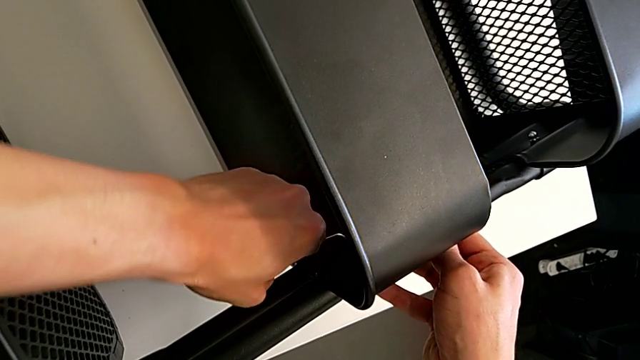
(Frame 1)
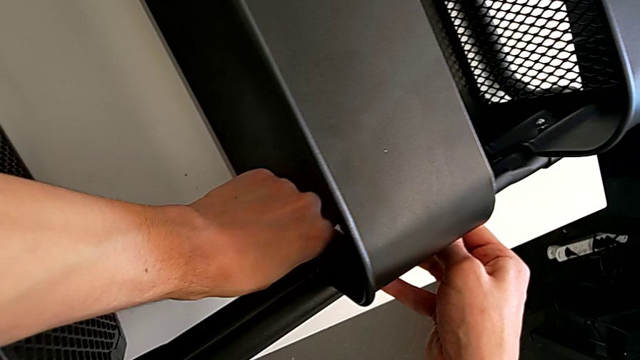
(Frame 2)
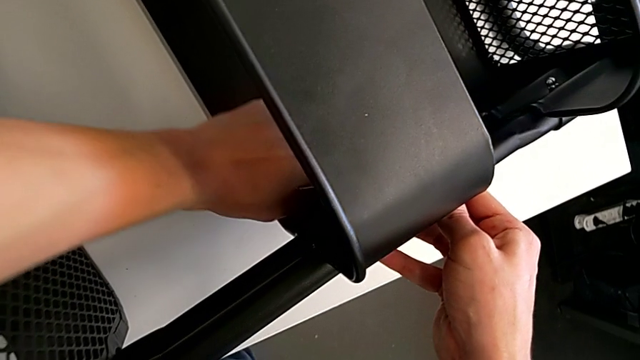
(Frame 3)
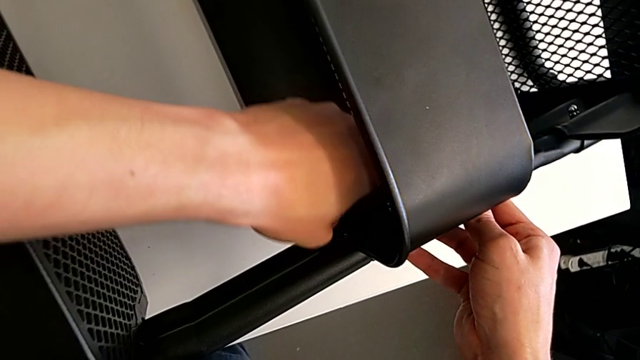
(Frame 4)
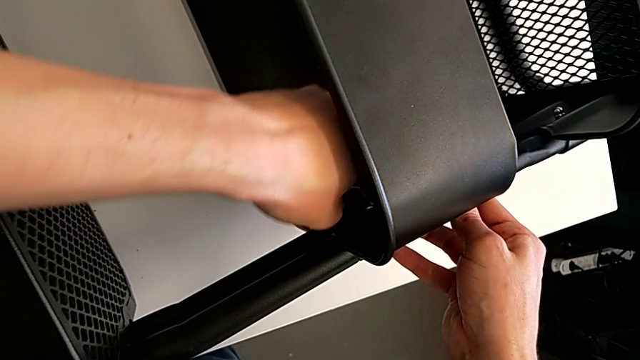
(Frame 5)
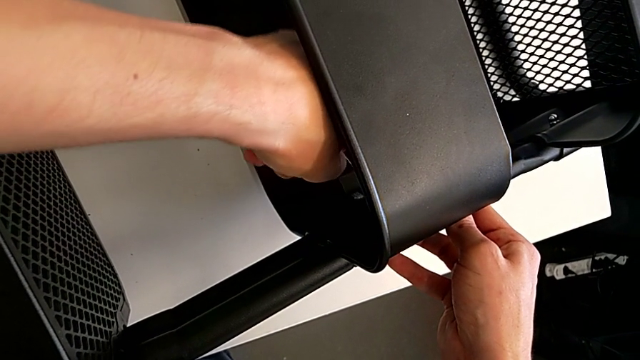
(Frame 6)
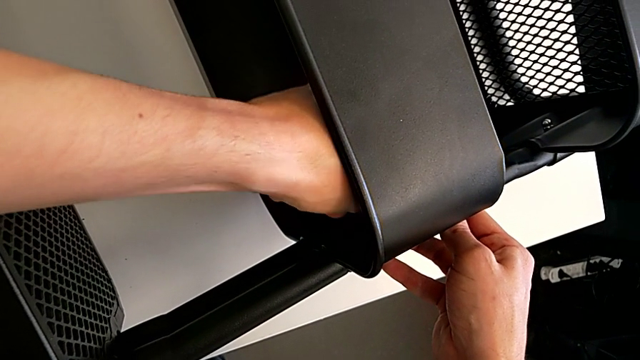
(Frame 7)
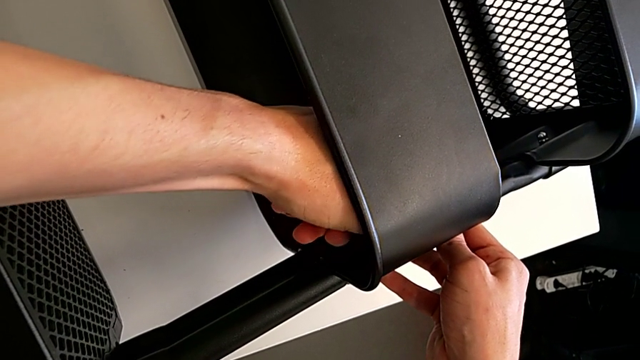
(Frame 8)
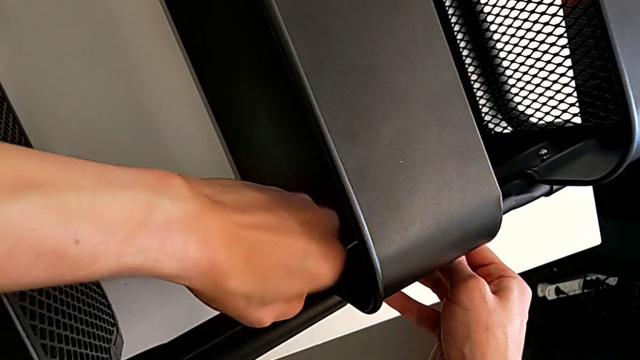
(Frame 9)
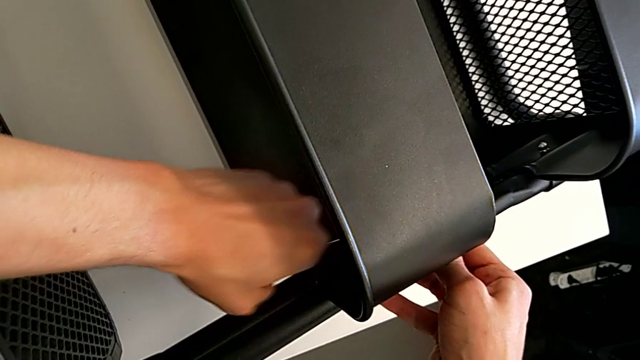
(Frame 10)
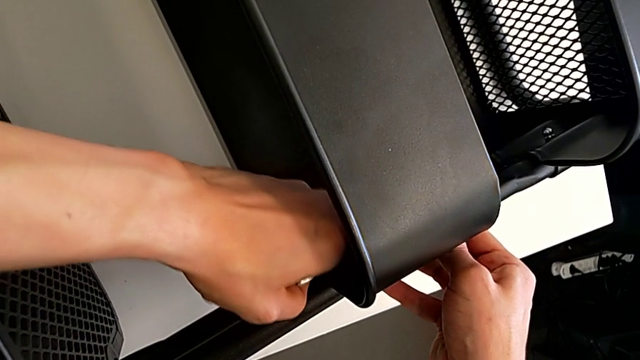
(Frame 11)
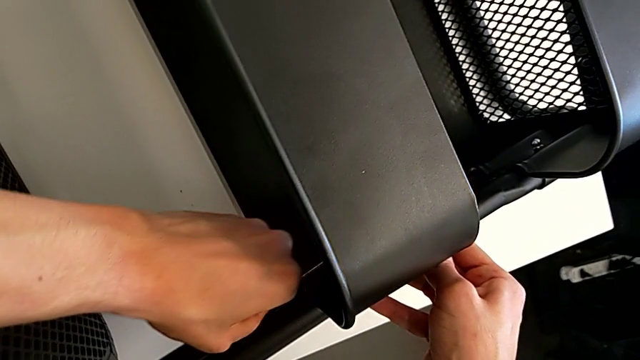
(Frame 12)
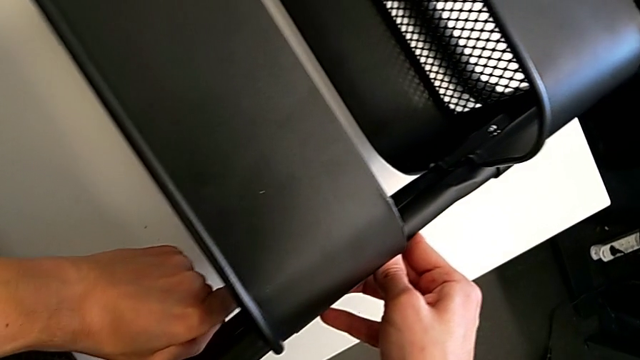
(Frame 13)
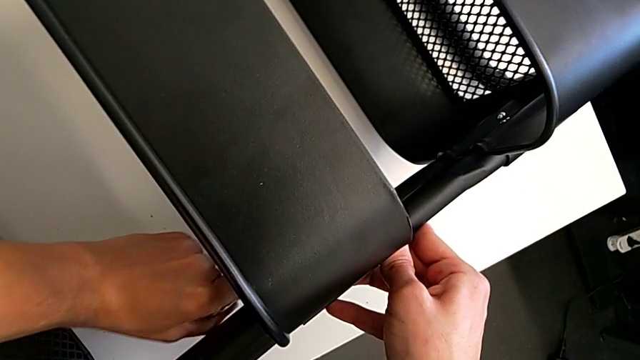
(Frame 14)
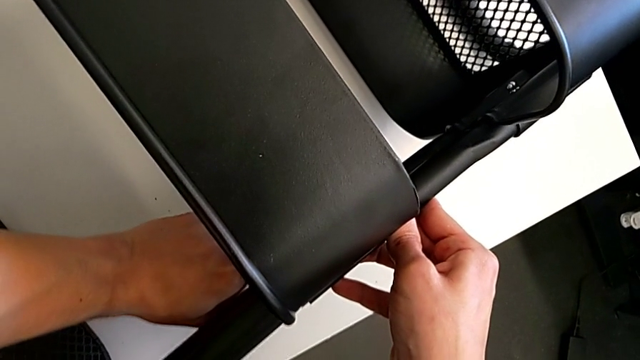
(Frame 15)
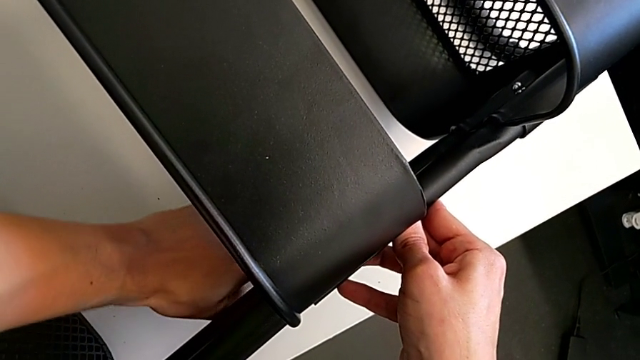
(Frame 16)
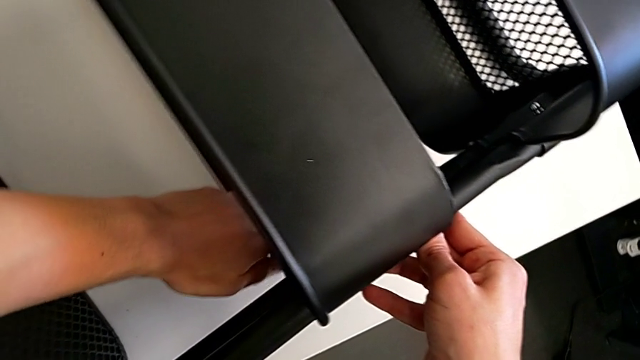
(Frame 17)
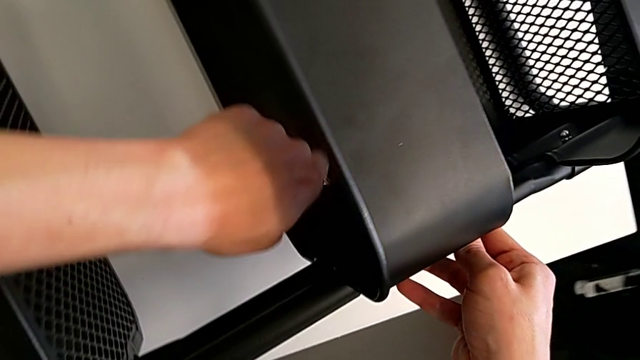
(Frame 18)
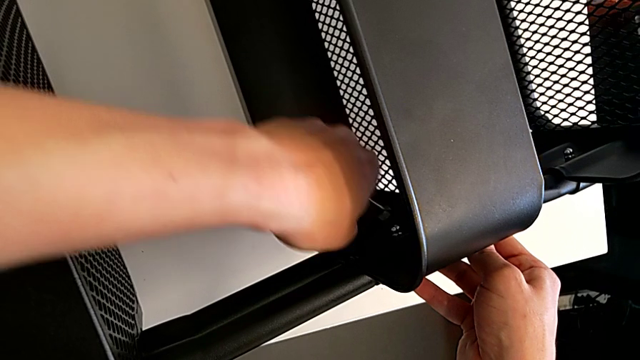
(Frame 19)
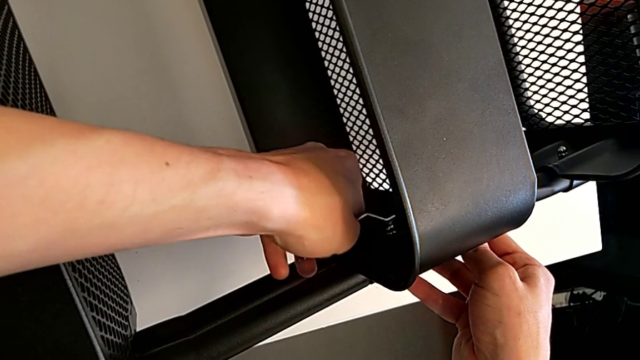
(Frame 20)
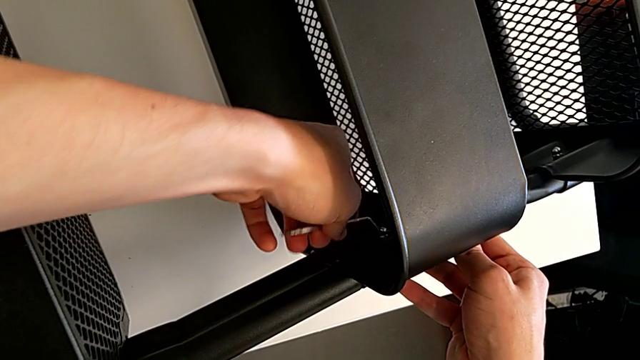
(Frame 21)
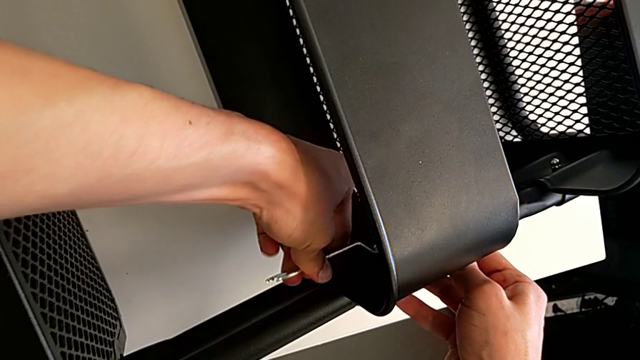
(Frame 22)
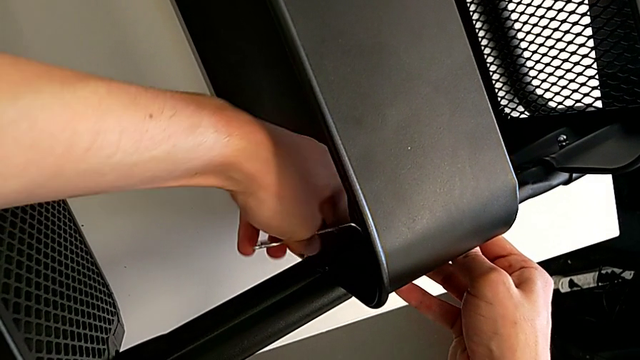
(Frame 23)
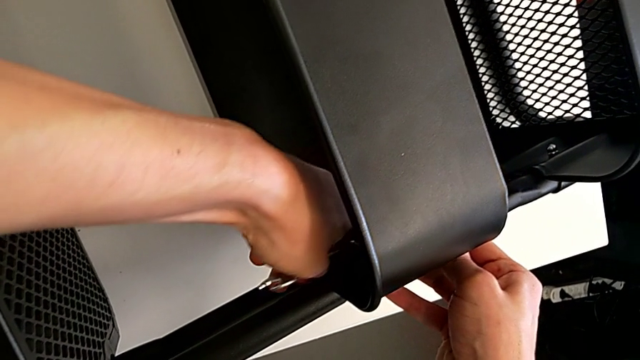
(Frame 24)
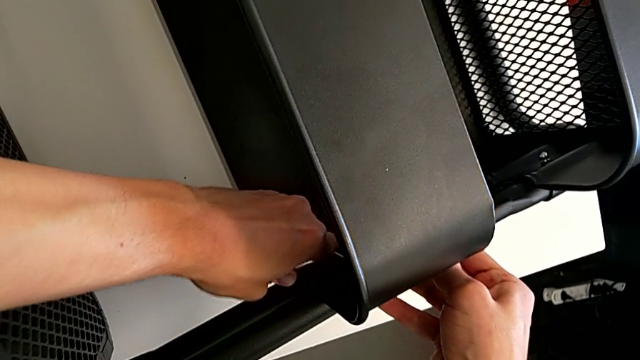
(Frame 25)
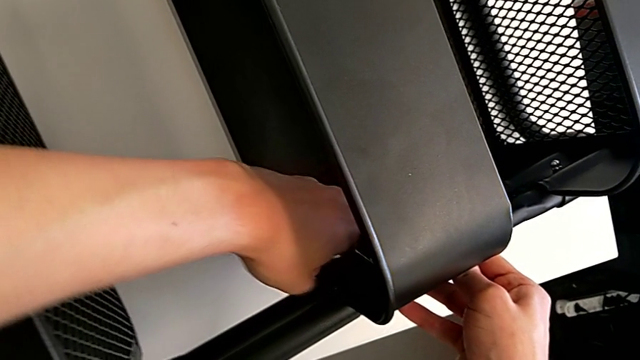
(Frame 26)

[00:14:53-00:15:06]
The camera wearer is assembling the middle tray. They keep screwing the bolt and withdraw the spanner wrench.

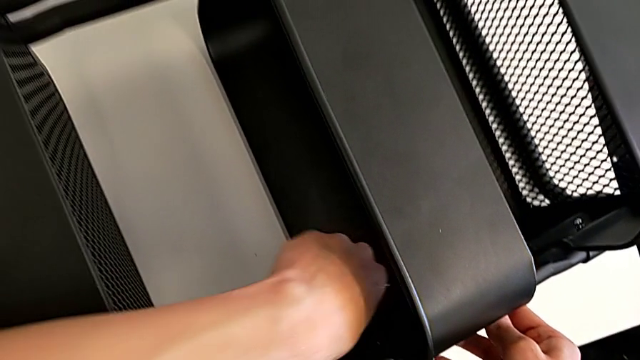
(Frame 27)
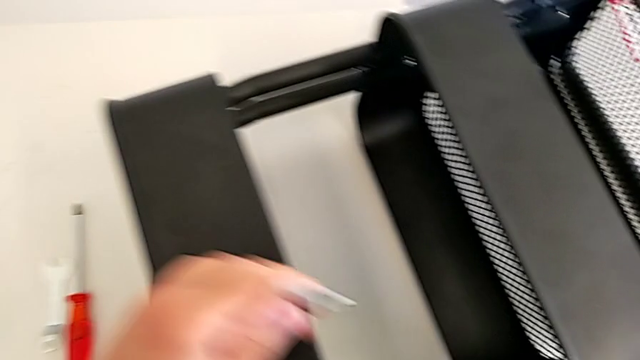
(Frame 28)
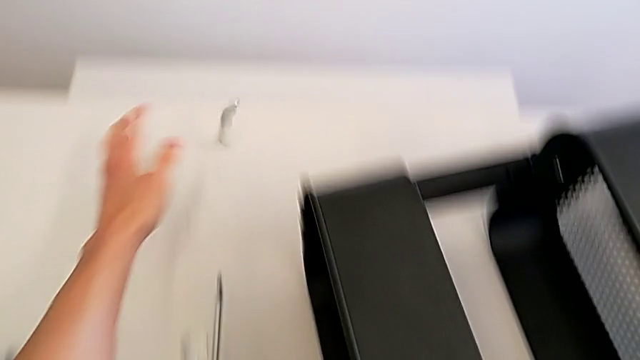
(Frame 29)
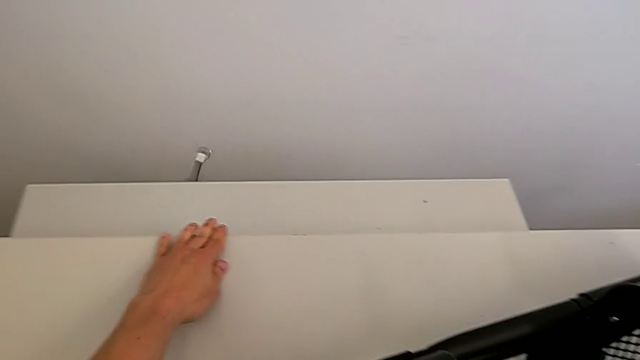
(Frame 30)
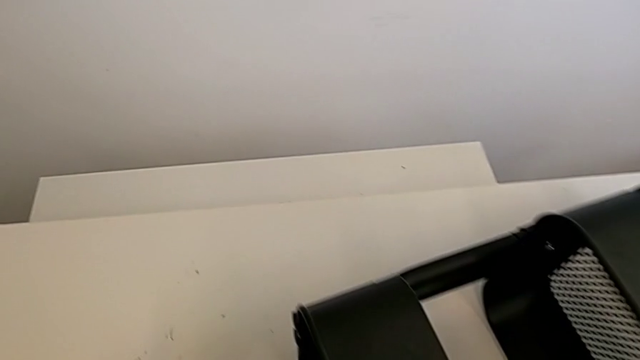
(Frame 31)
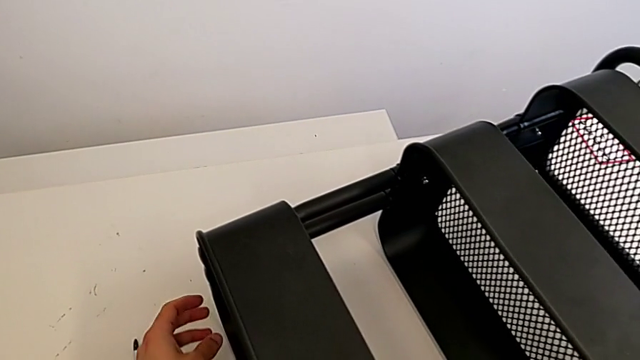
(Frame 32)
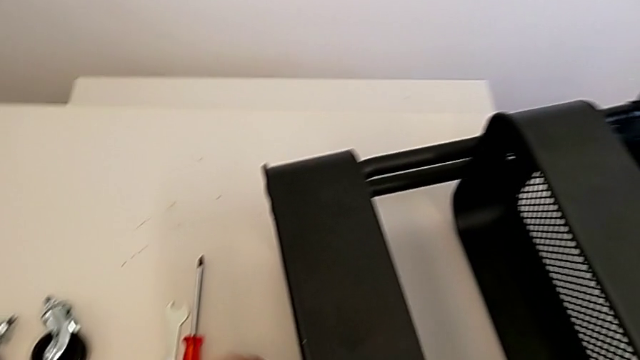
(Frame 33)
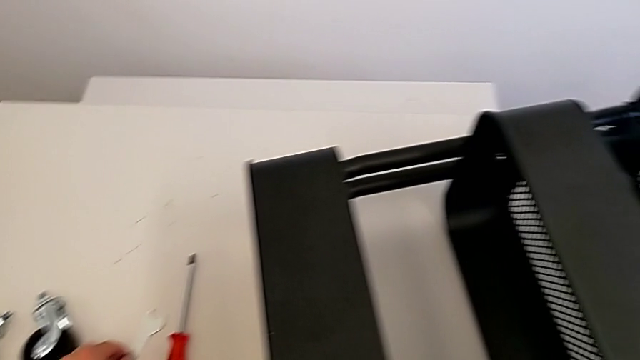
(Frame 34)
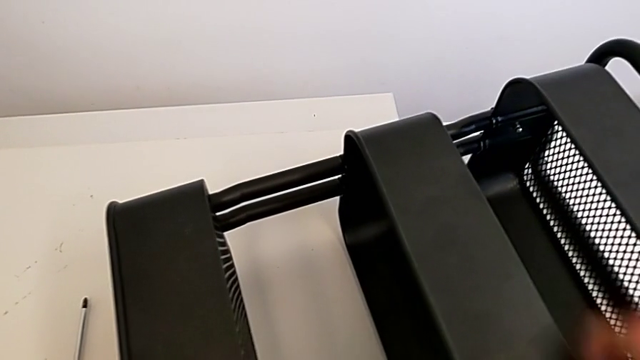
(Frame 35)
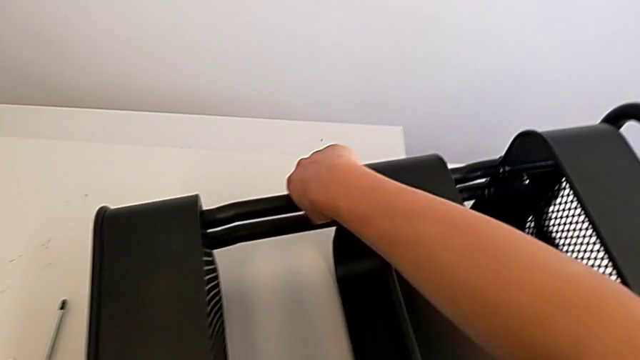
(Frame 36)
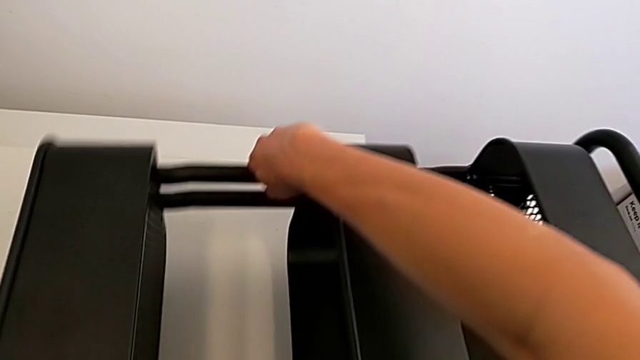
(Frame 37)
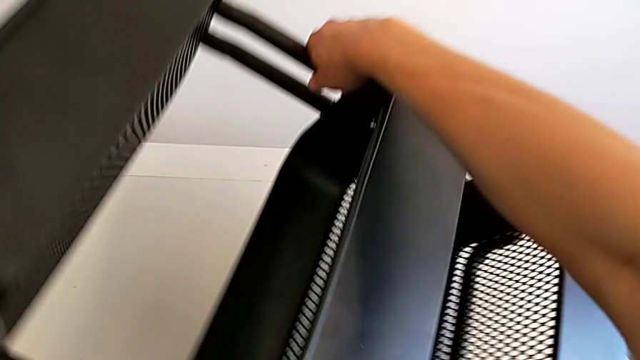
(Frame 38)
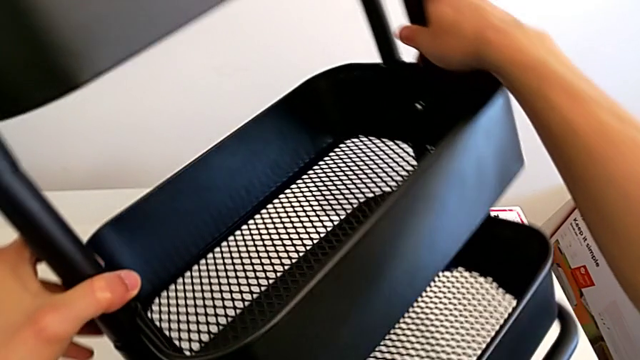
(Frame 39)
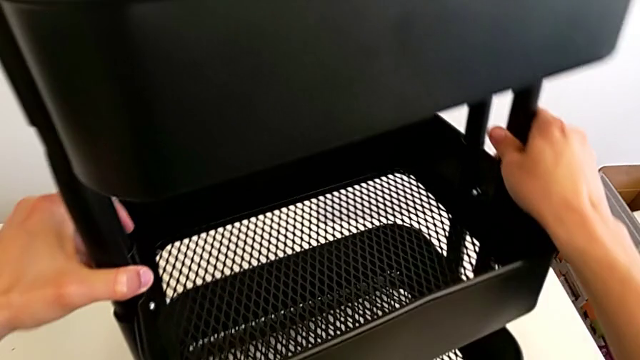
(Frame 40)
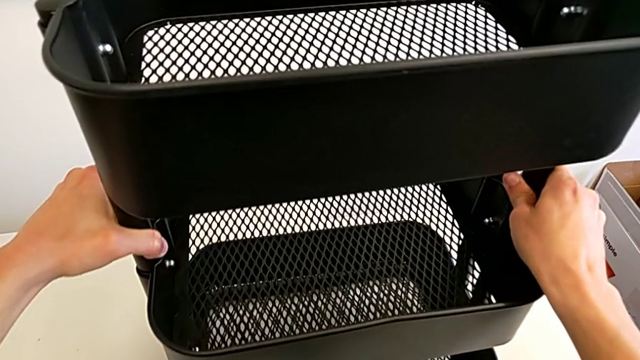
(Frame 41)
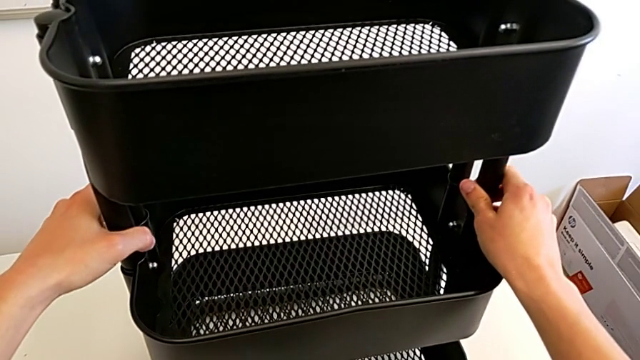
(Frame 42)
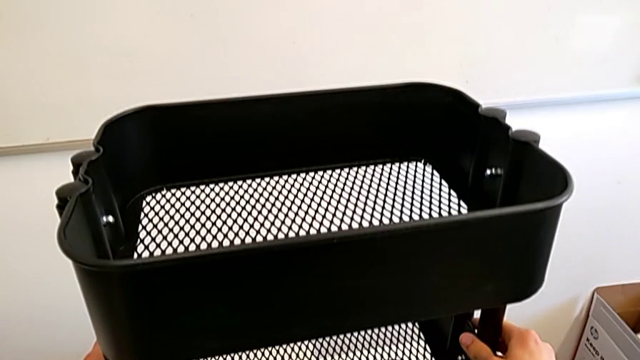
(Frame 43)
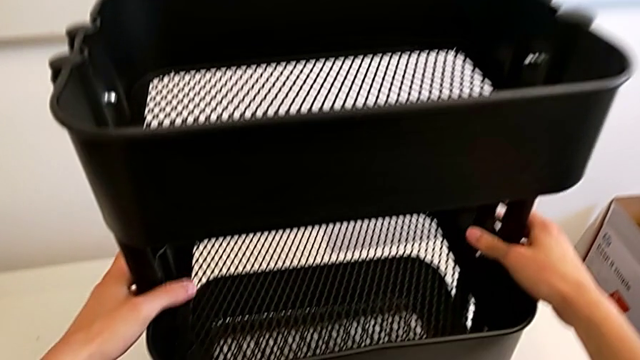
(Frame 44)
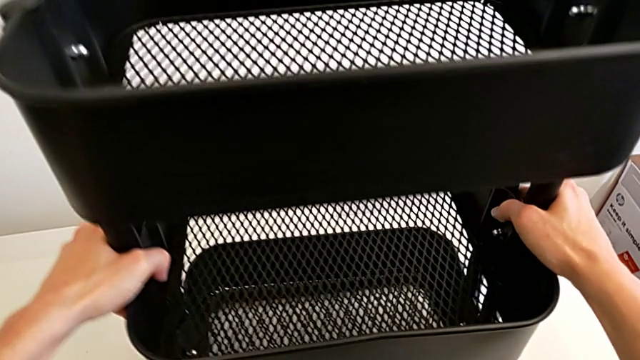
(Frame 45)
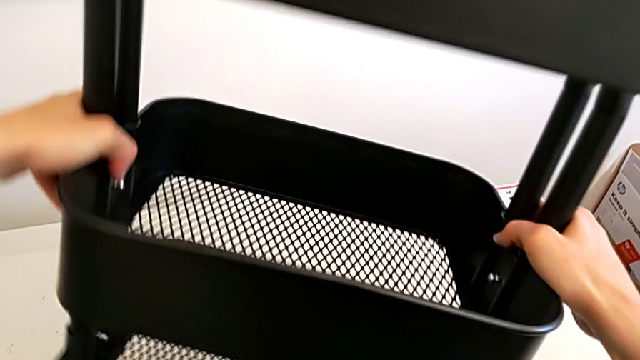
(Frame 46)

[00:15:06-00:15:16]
The camera wearer is assembling the middle tray. They wrongly drop the spanner wrench and begin to wrongly lift the utility cart.
